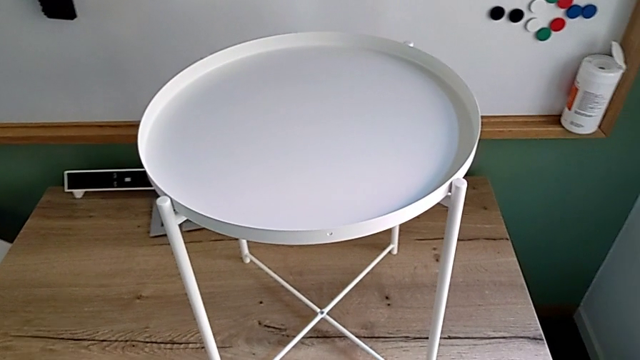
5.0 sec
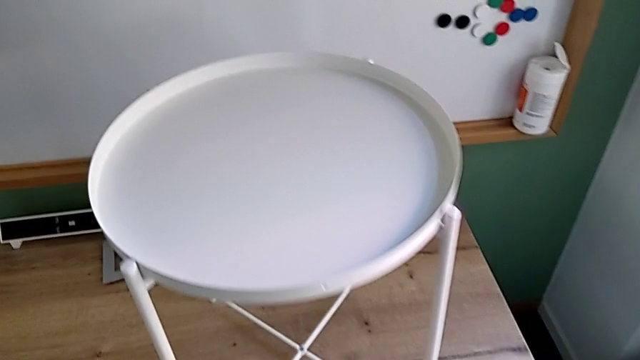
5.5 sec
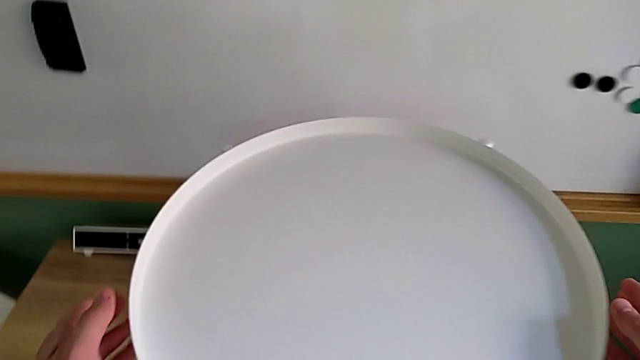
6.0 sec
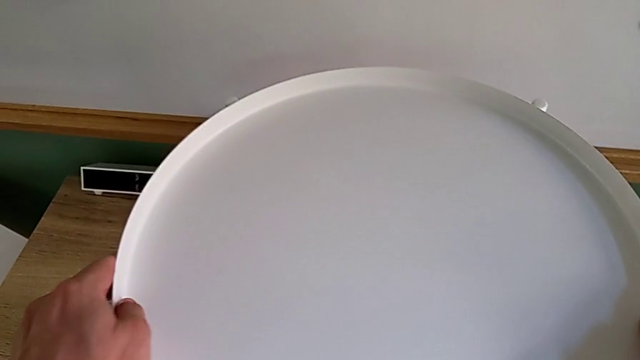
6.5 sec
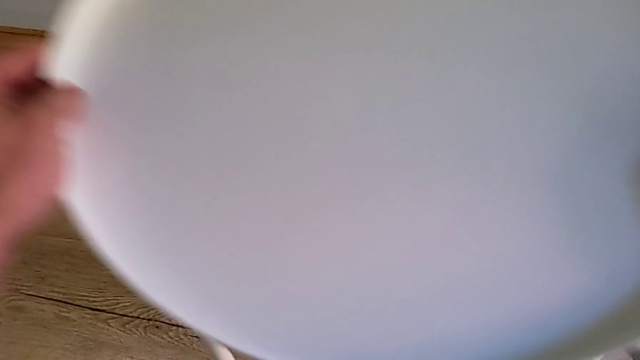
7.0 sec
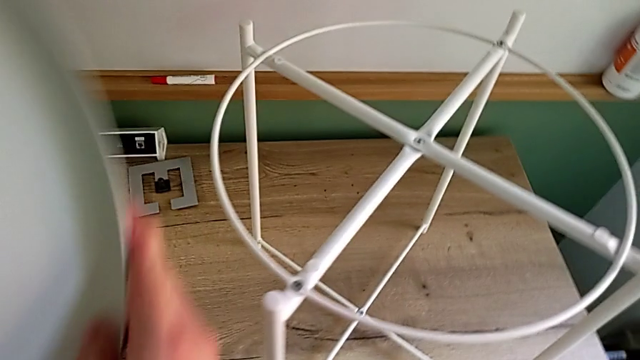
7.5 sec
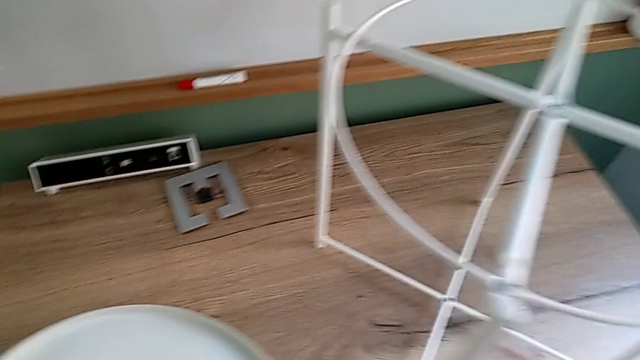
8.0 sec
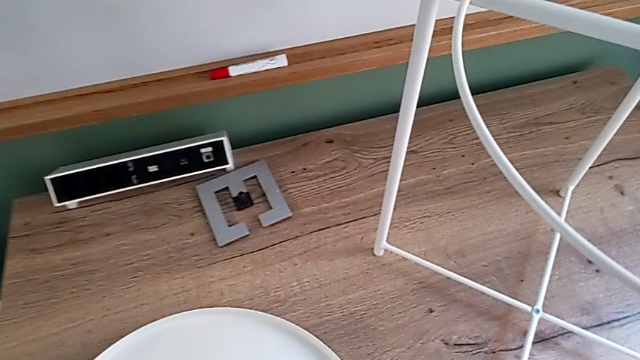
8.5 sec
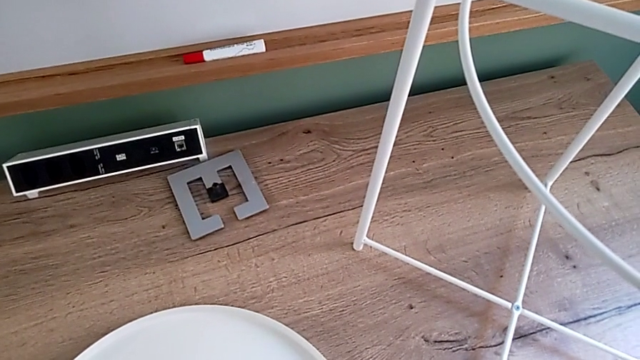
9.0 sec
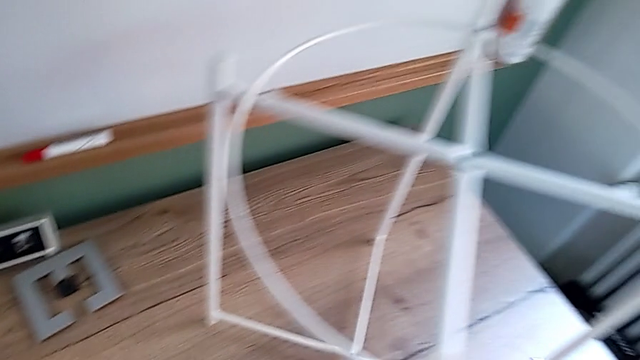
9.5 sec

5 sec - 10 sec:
The camera wearer removes the tray. They approach the tray, disassemble it and place it.

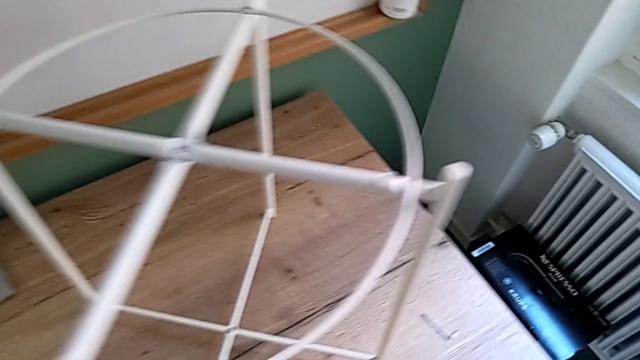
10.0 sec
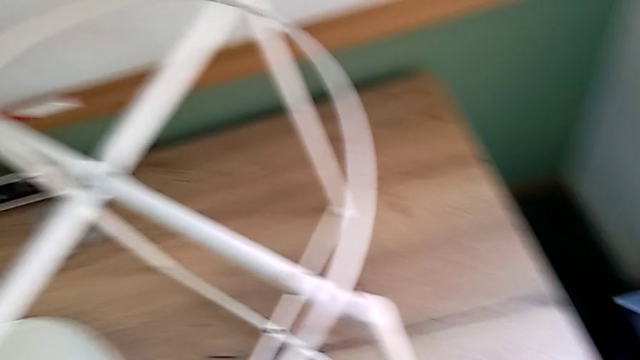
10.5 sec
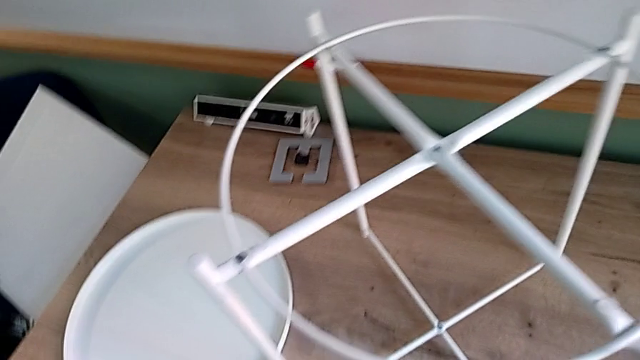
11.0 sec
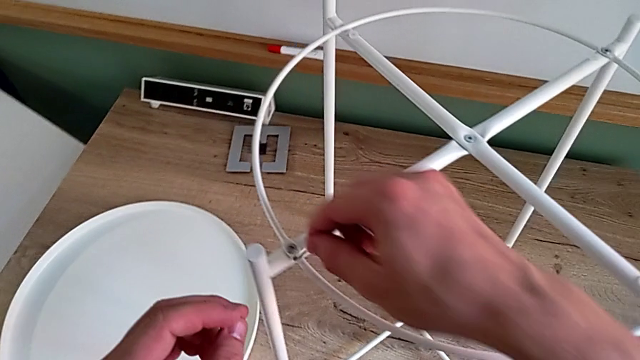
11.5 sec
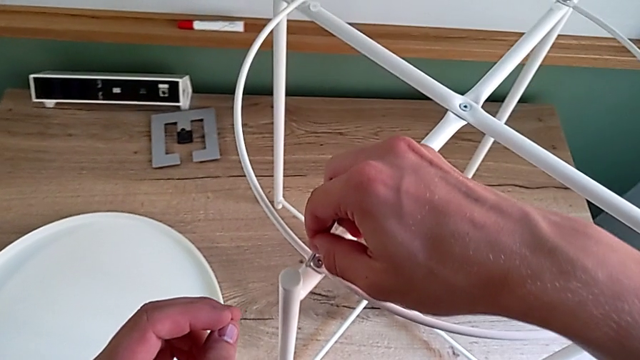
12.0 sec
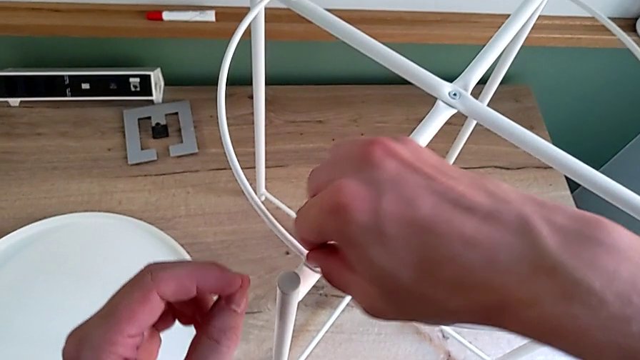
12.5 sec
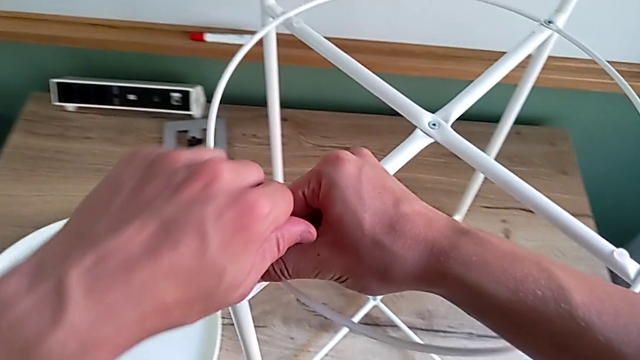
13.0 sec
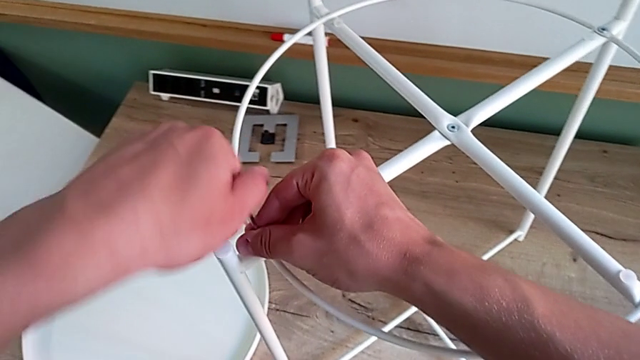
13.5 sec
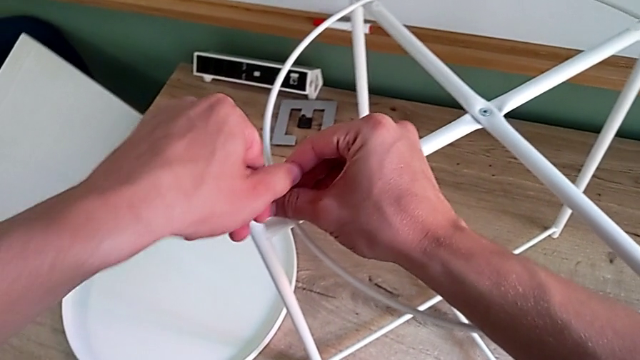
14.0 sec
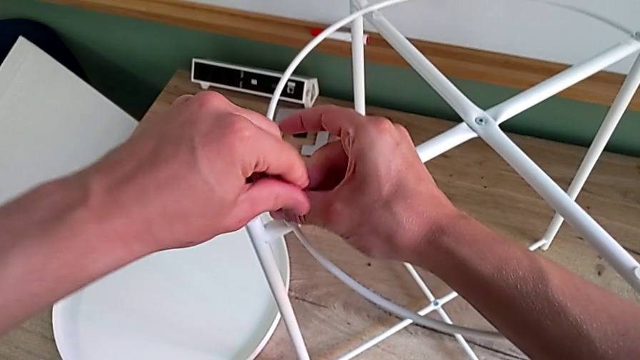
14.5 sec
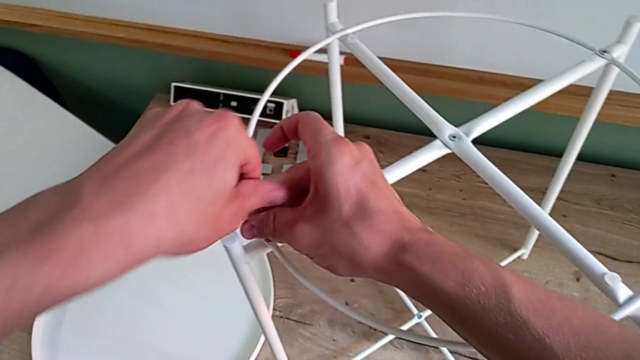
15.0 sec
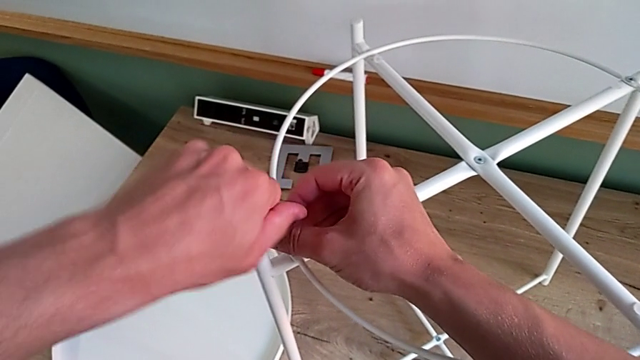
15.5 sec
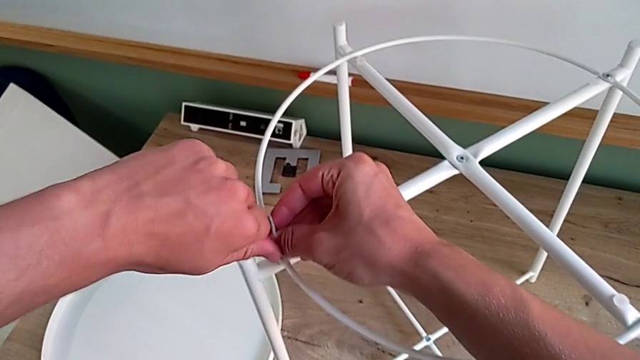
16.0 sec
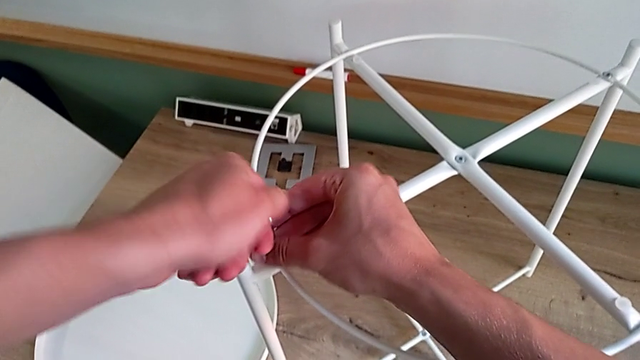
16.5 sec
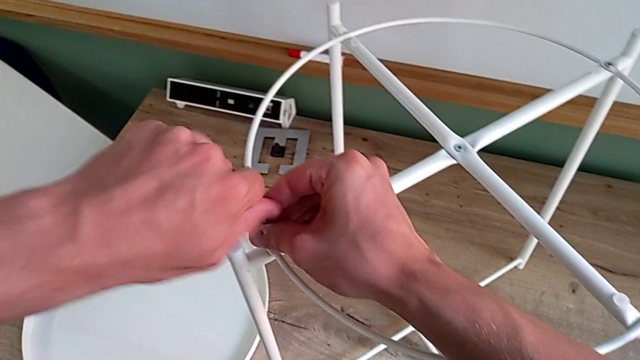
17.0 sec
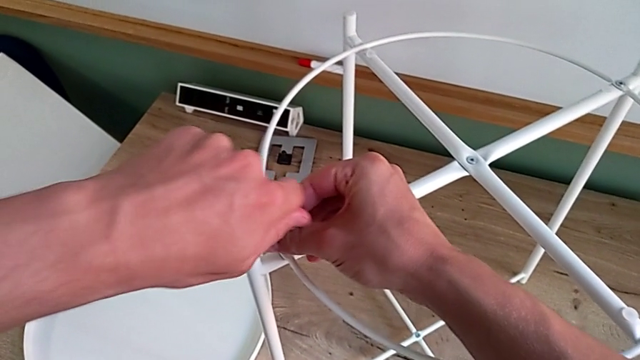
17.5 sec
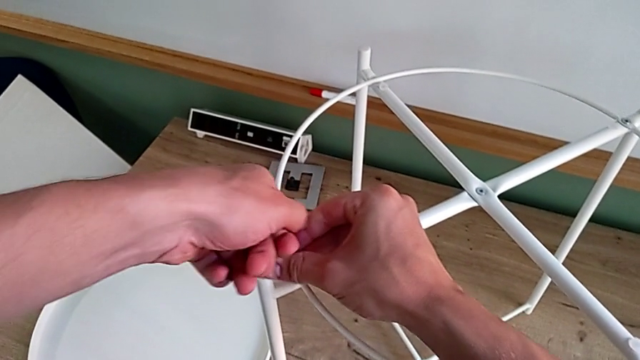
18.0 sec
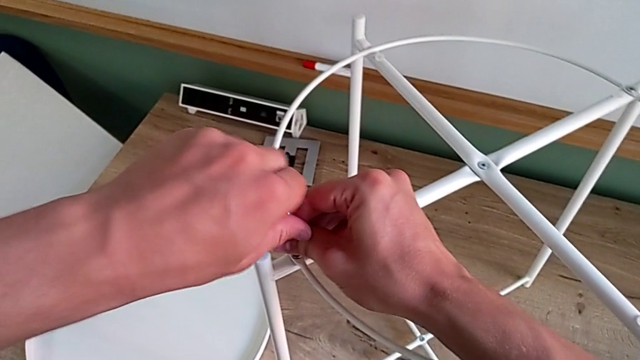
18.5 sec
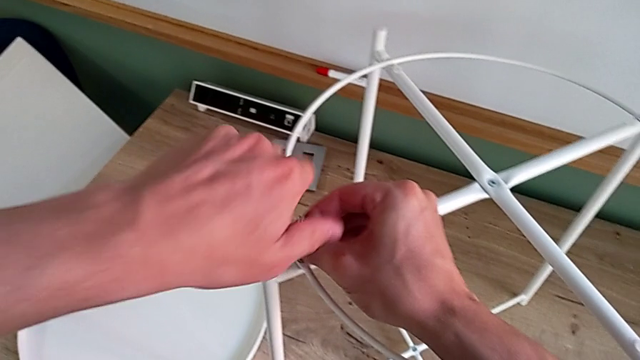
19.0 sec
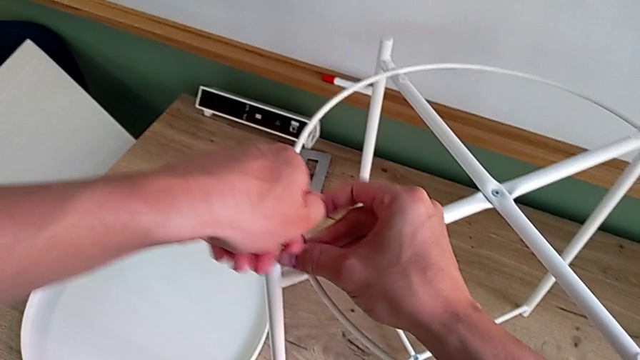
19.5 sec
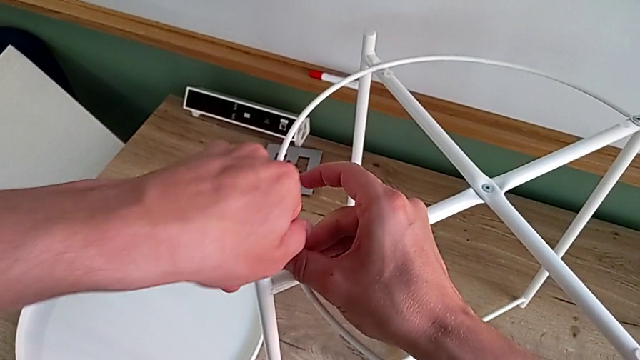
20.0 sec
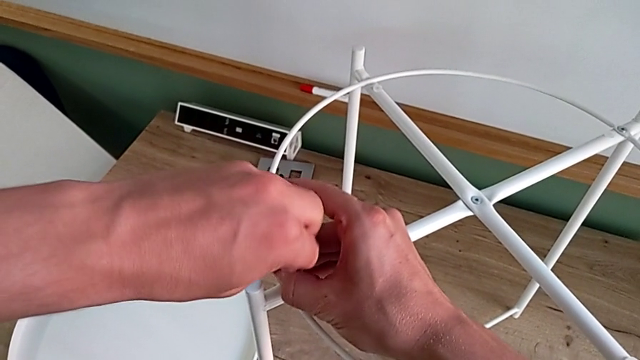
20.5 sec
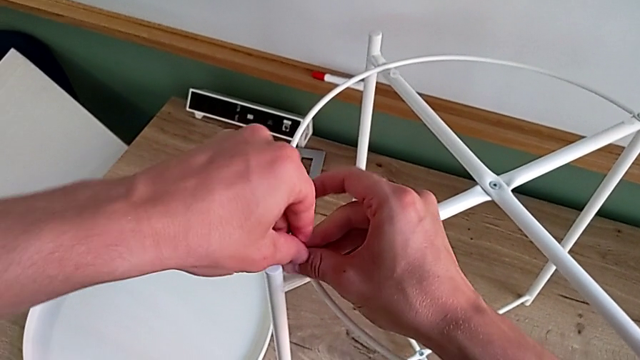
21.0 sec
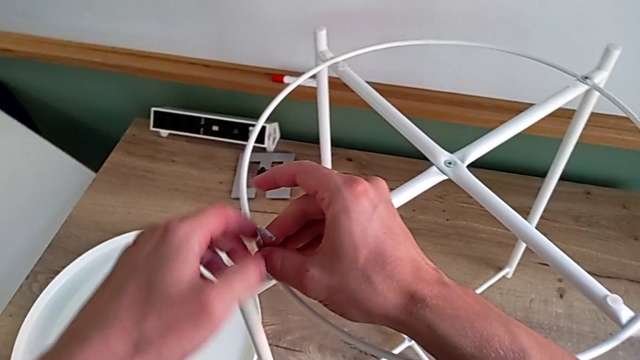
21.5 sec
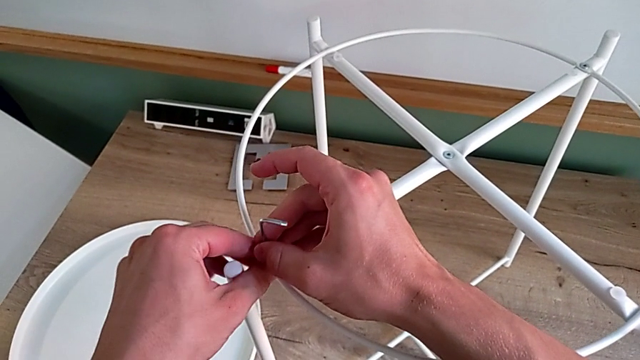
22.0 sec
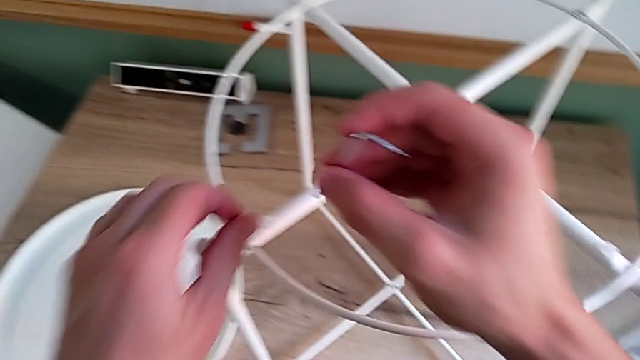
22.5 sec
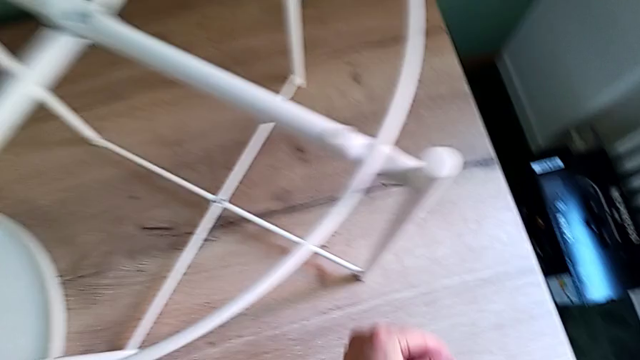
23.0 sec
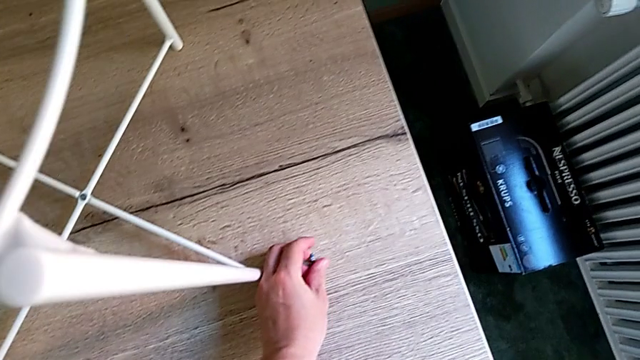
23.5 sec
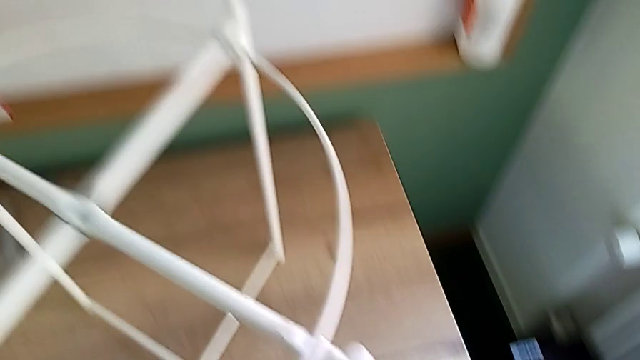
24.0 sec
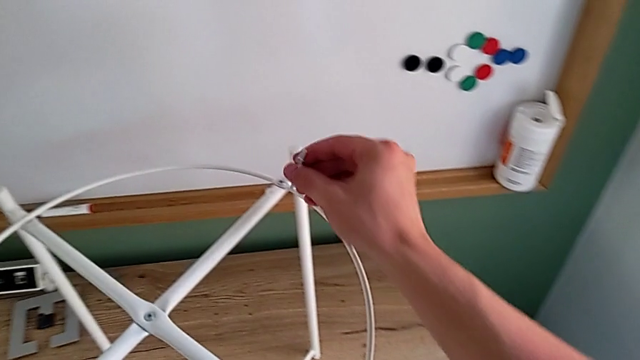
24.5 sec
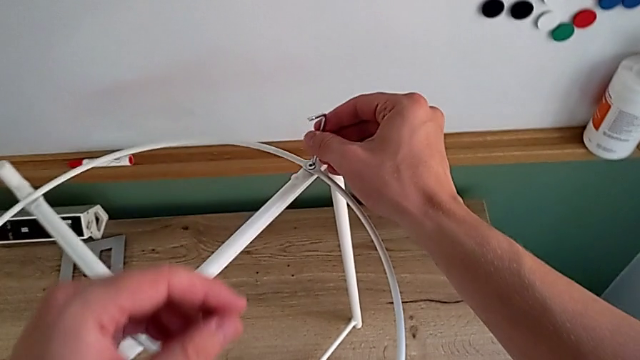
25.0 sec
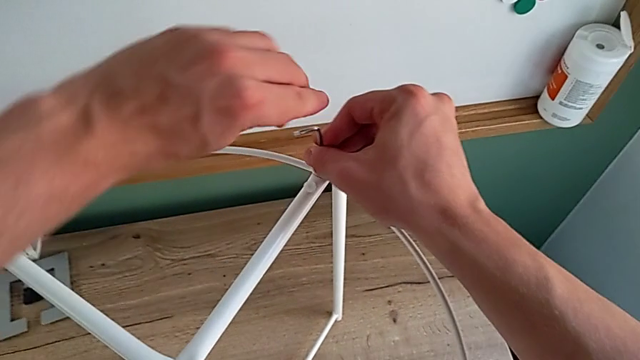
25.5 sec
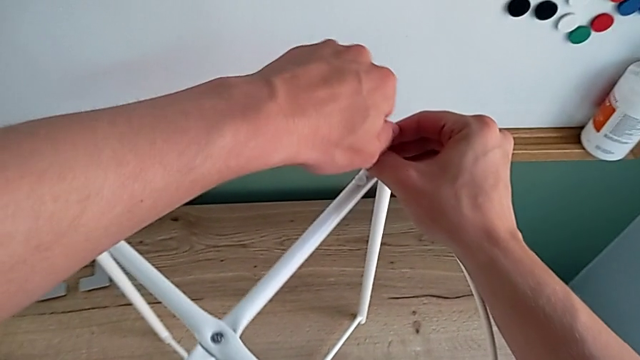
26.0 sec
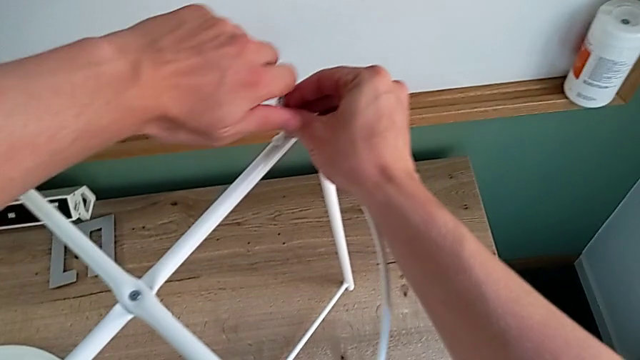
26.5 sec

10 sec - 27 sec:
The camera wearer is disassembling the circle. They approach the Allen wrench, grab it, insert it, unscrew the hex socket head, withdraw the Allen wrench, disassemble the hex socket head, place it, approach it and insert the Allen wrench.
